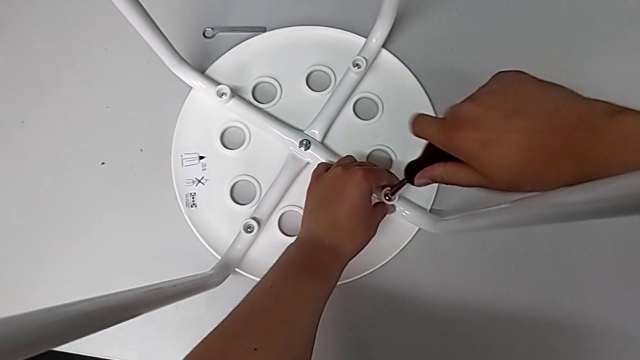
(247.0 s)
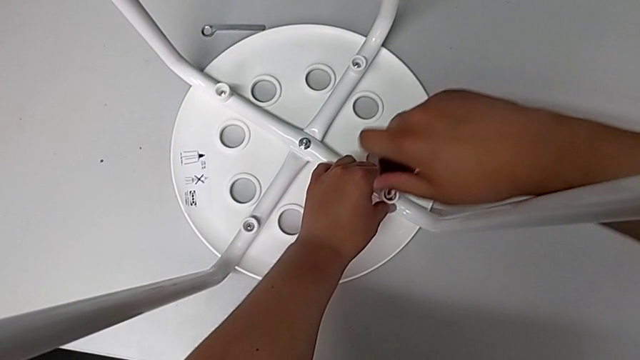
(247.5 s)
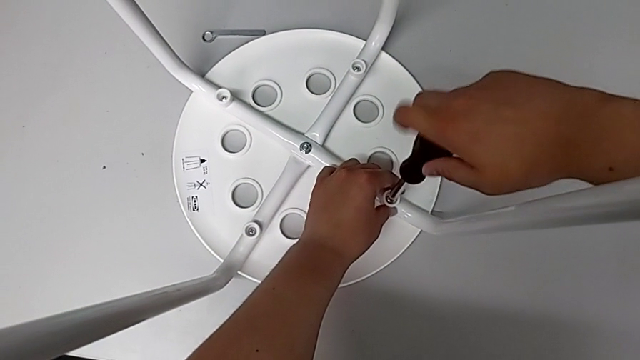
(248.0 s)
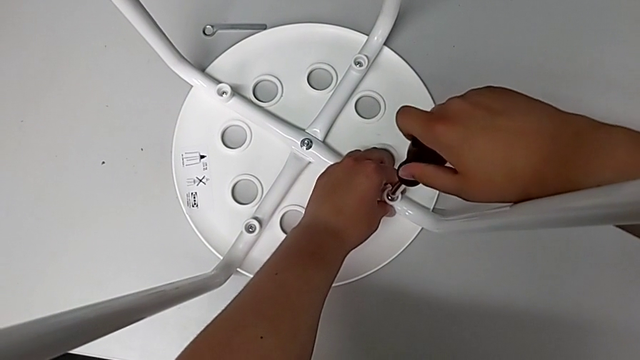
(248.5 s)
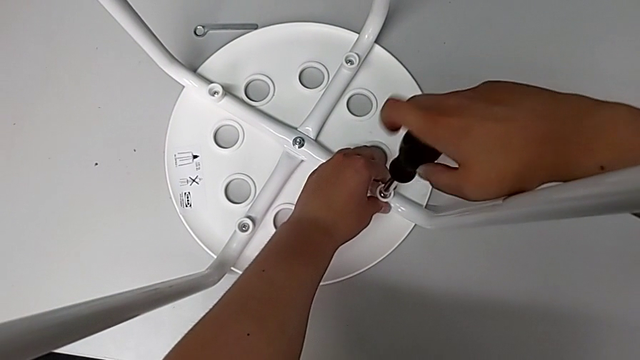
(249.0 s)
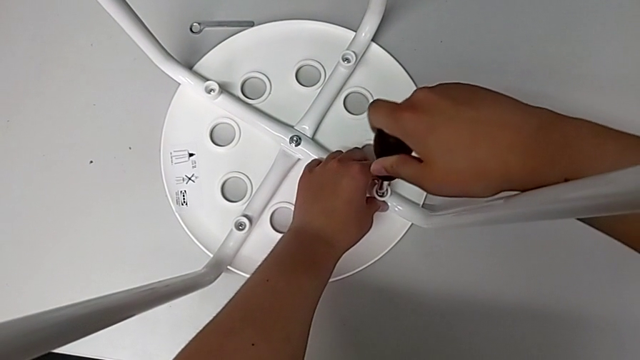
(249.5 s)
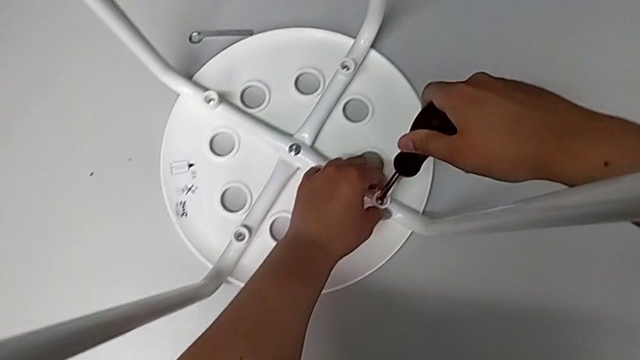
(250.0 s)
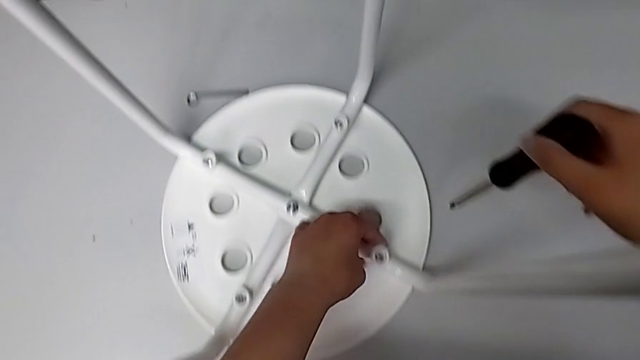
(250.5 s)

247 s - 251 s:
The camera wearer is screwing the fourth screw. They screw the fourth screw and lift the screwdriver.

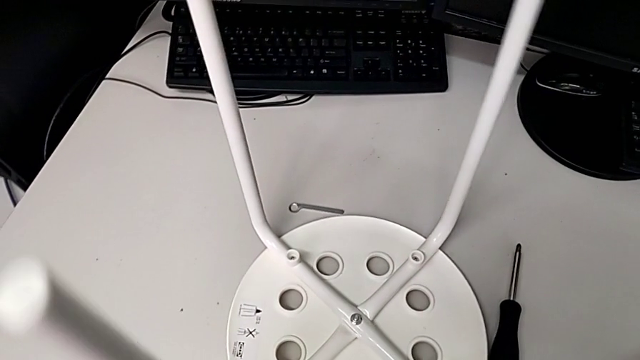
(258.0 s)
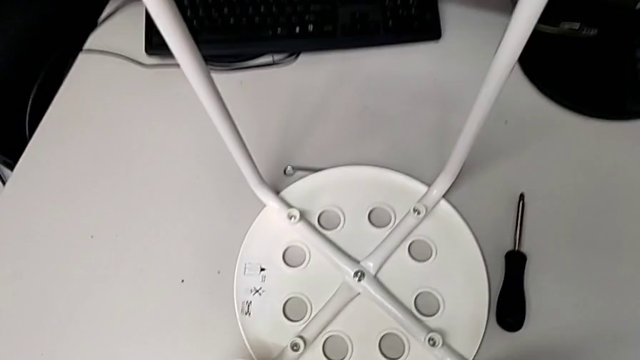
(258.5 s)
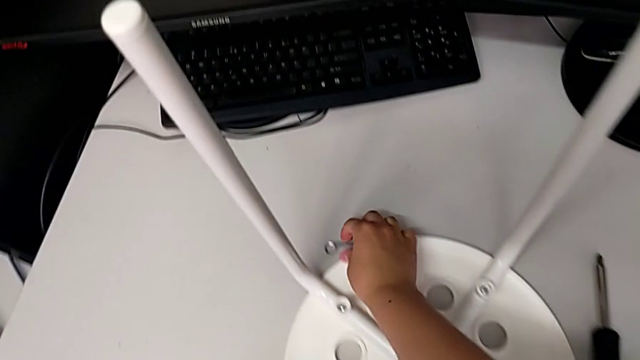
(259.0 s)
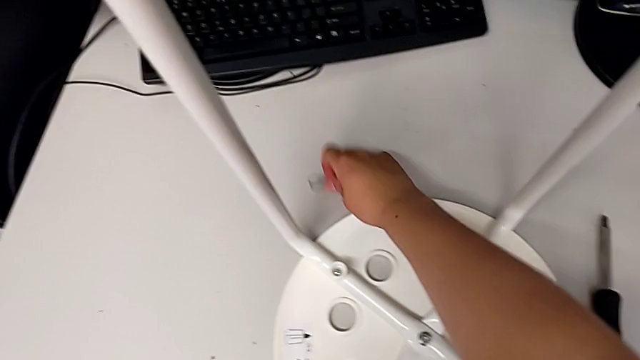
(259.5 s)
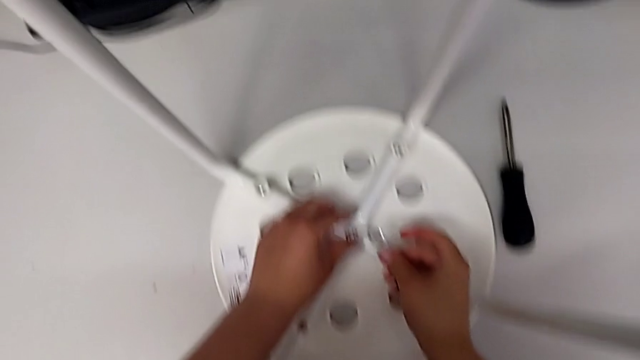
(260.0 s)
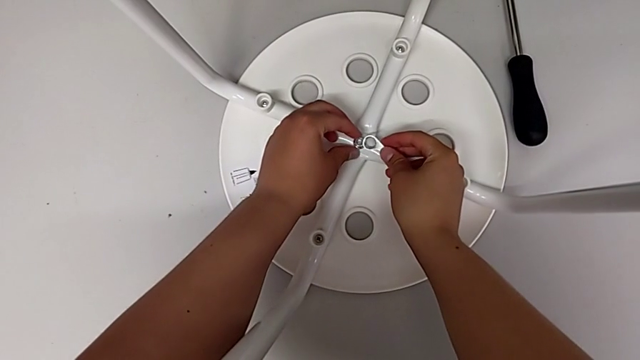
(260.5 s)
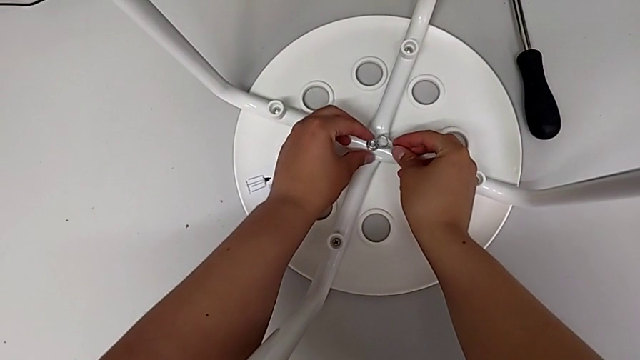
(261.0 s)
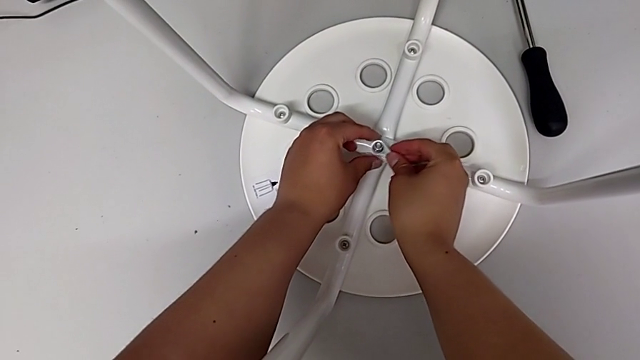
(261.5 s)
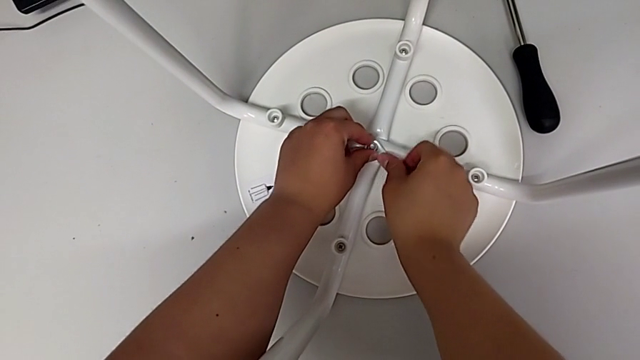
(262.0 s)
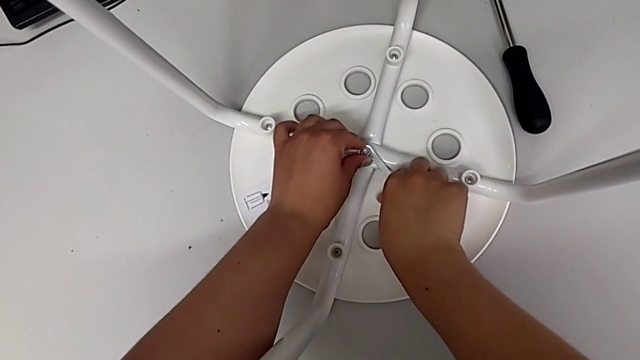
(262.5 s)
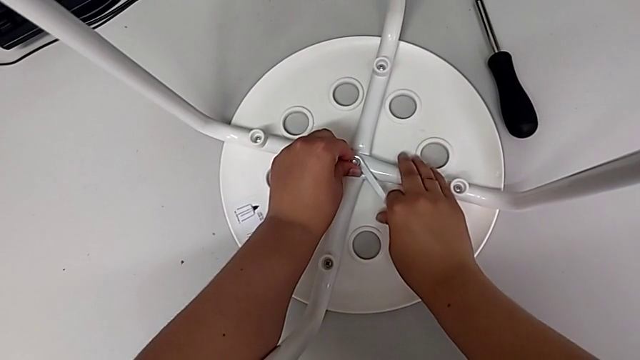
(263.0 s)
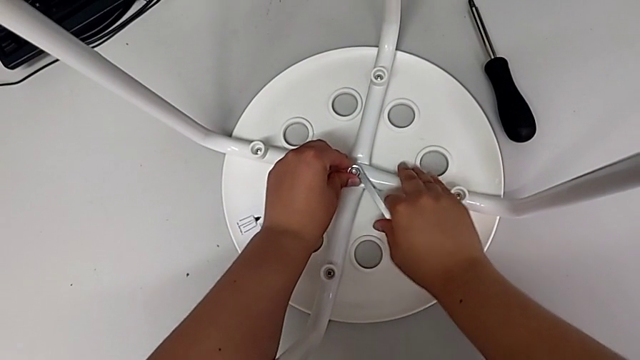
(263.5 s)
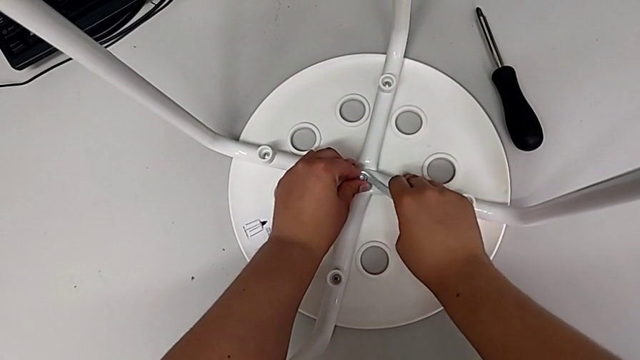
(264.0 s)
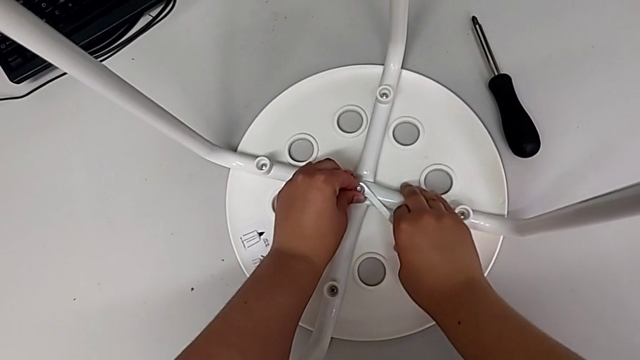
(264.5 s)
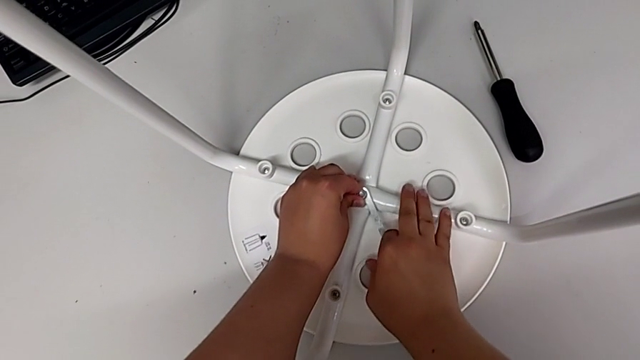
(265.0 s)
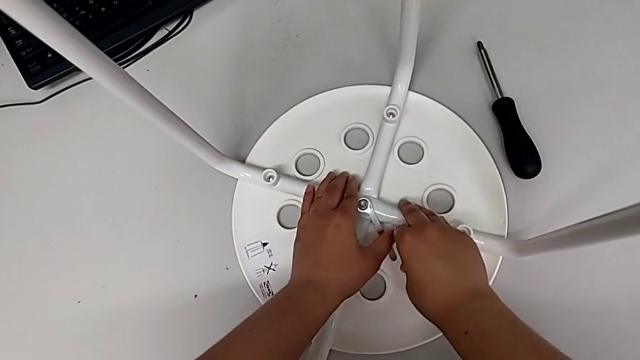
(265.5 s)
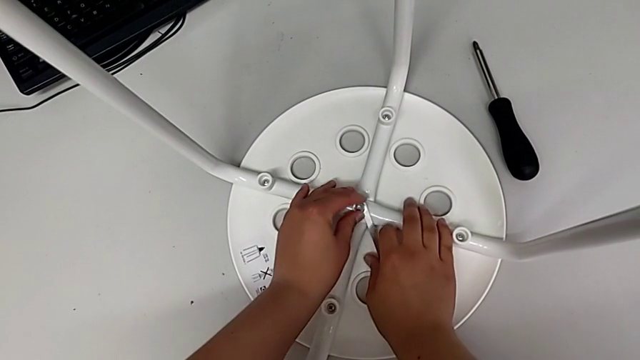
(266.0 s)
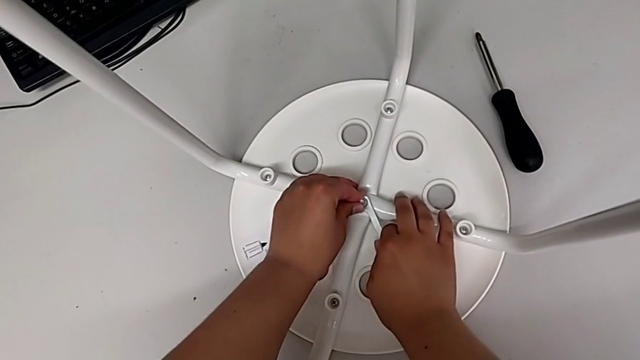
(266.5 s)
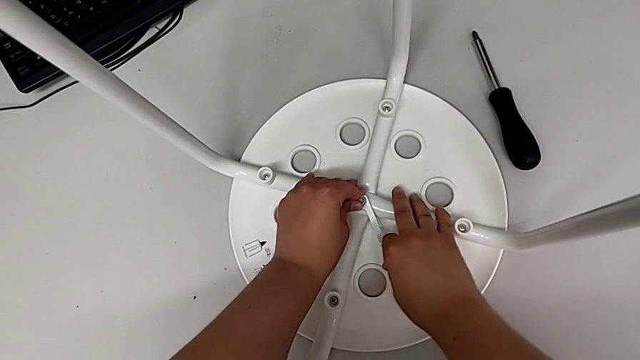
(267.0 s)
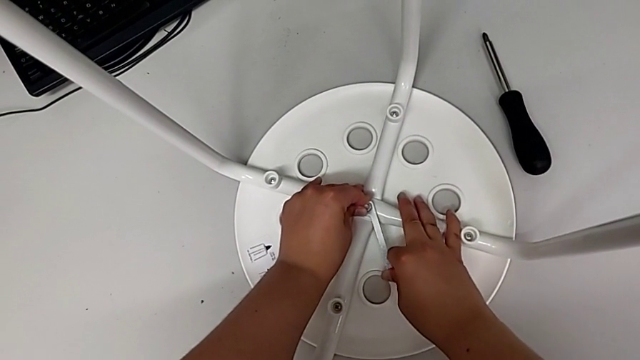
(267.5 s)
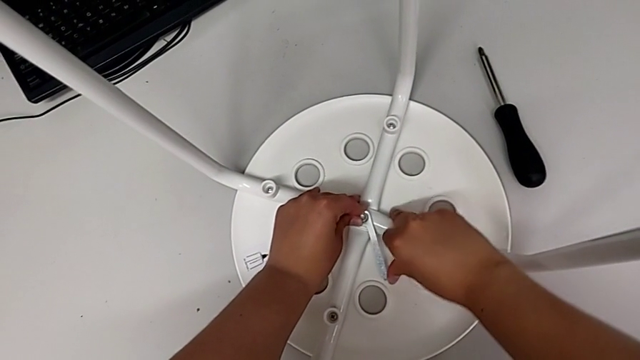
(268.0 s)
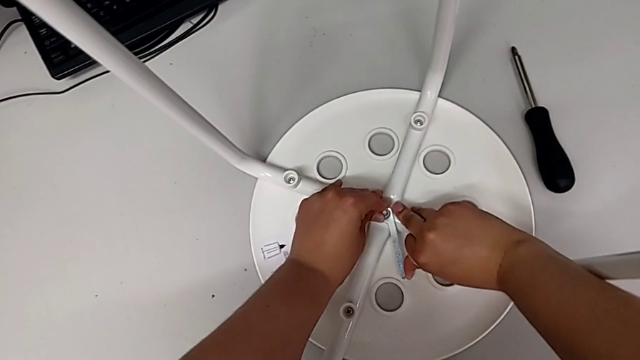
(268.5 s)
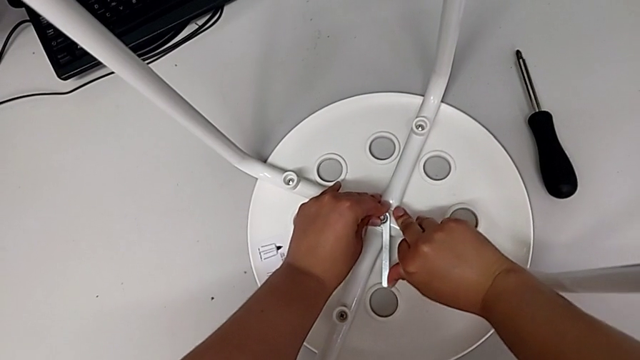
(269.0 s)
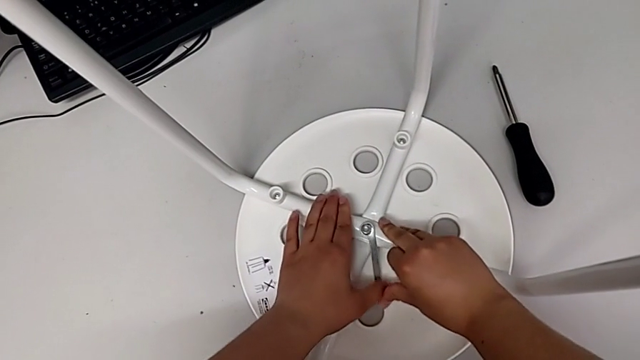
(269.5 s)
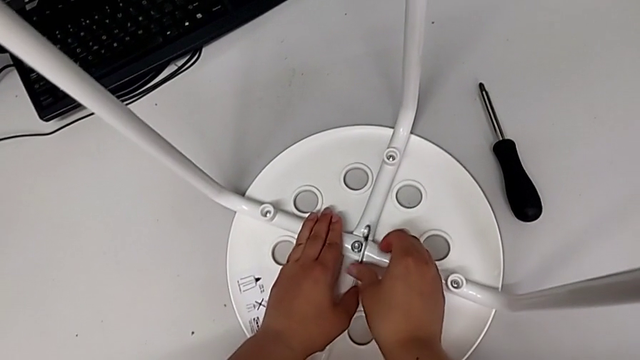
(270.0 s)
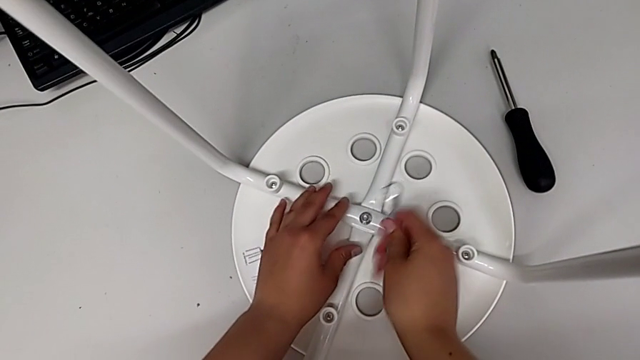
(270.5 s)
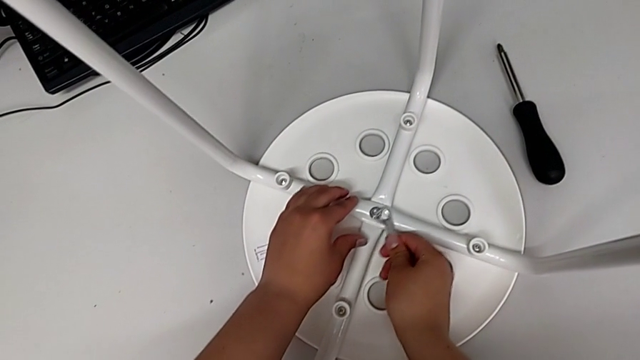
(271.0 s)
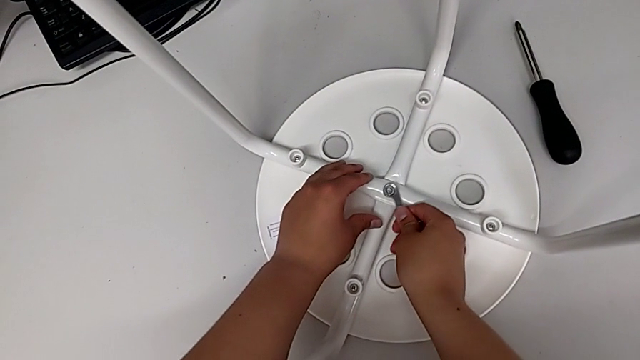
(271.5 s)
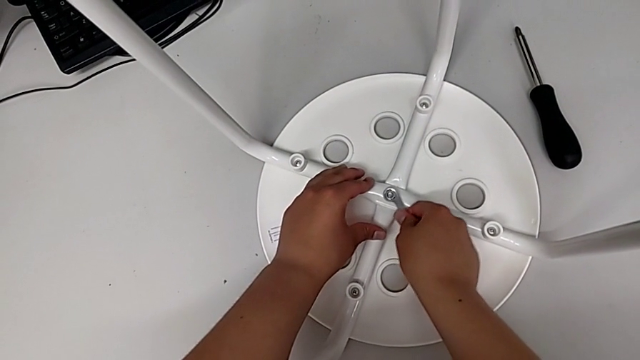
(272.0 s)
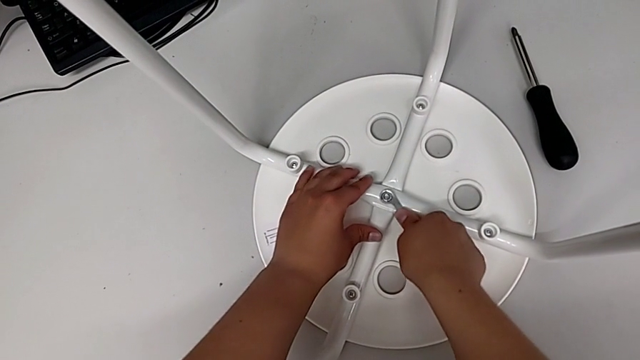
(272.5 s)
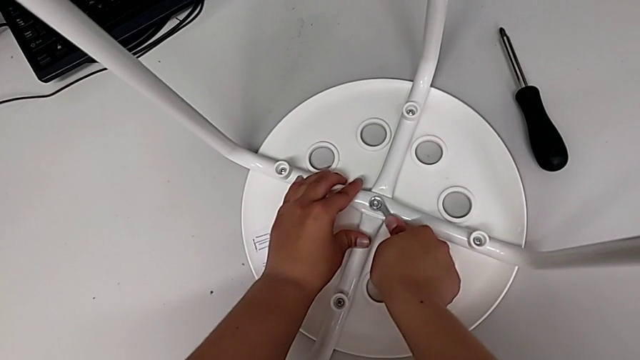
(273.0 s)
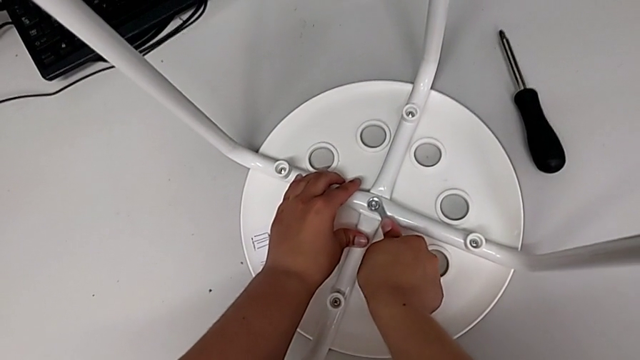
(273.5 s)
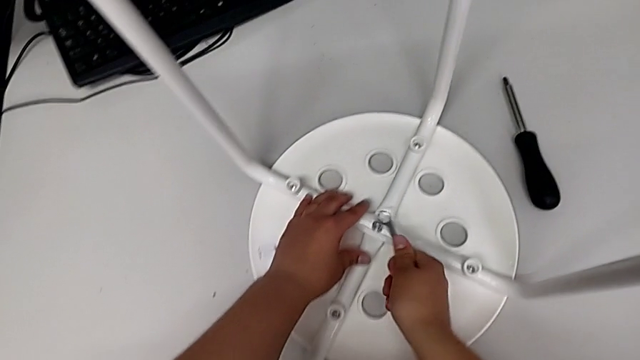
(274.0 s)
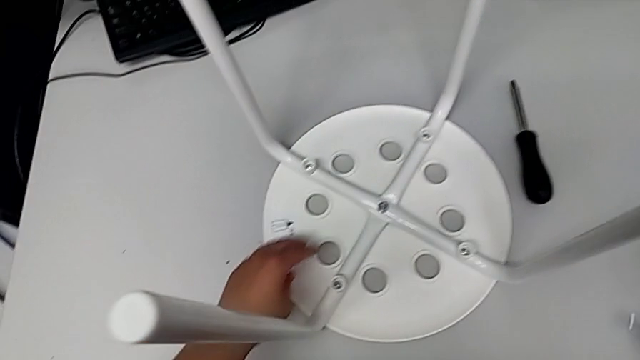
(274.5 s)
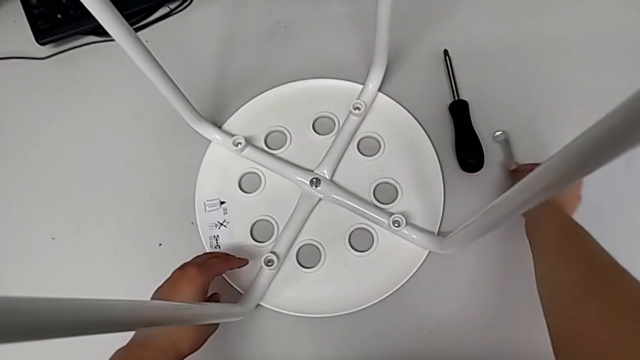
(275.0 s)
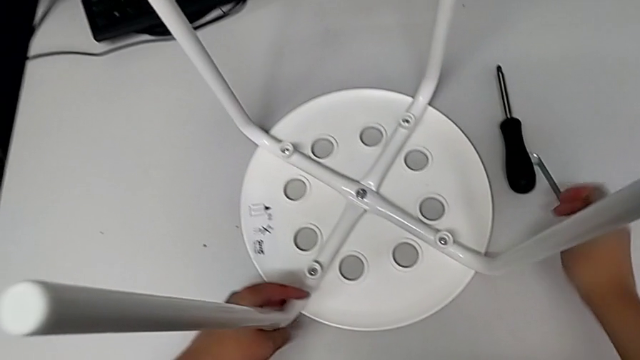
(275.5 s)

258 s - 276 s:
The camera wearer is tightening the hex nut. They lift the Allen wrench, grab it, insert it, screw the hex nut, wrongly drop the Allen wrench, the wrench slipping off their hand, grab it, insert it, hold the stool, screw the hex nut, hold the stool, wrongly drop the Allen wrench and grab the stool.
